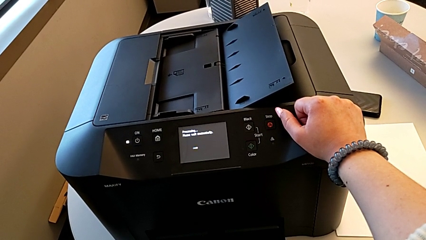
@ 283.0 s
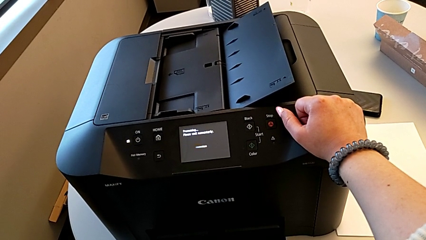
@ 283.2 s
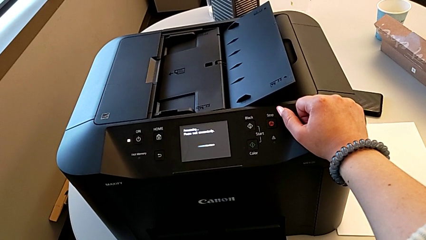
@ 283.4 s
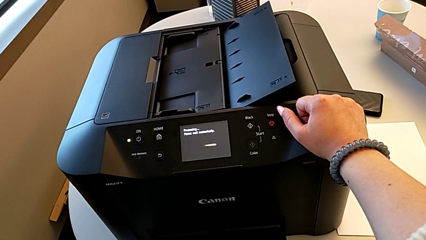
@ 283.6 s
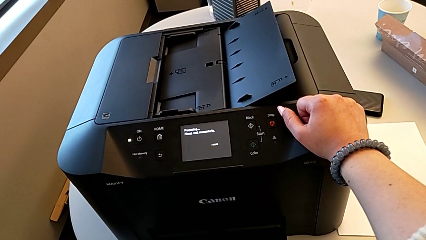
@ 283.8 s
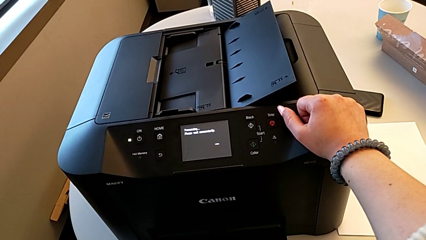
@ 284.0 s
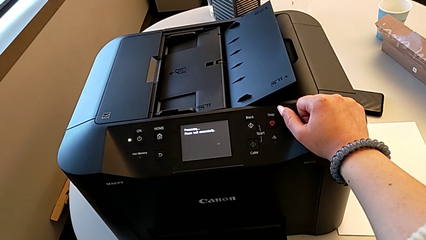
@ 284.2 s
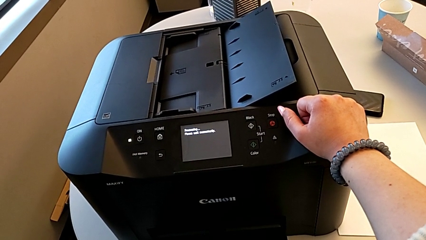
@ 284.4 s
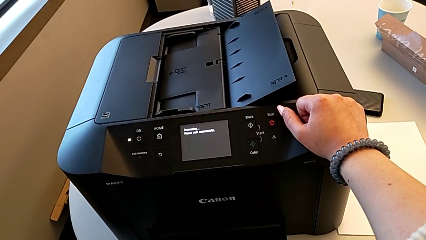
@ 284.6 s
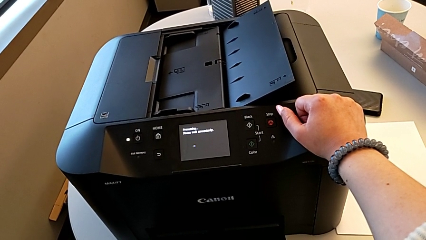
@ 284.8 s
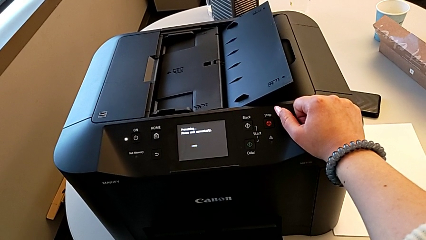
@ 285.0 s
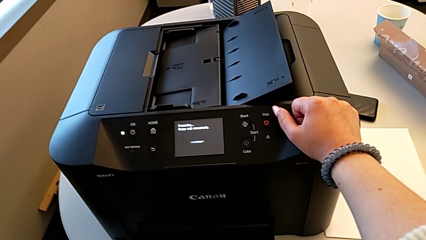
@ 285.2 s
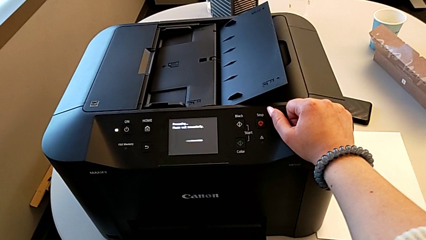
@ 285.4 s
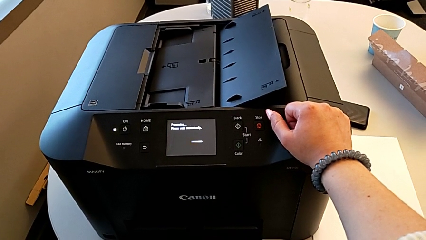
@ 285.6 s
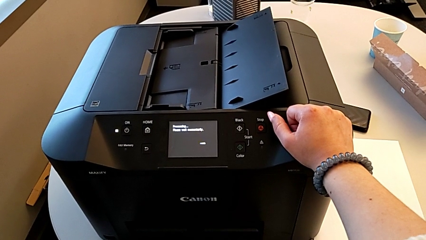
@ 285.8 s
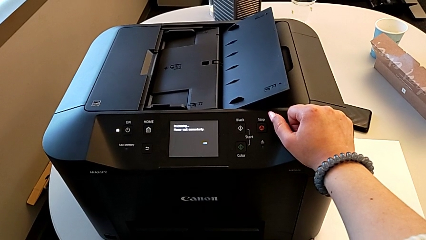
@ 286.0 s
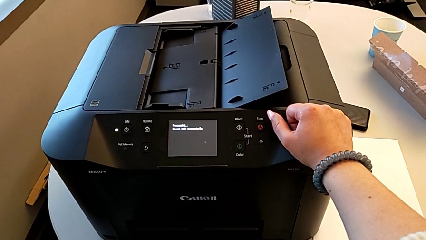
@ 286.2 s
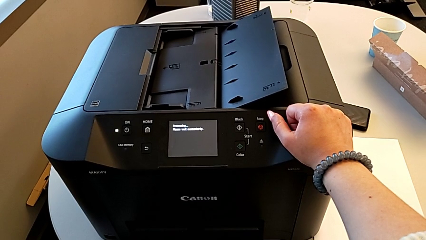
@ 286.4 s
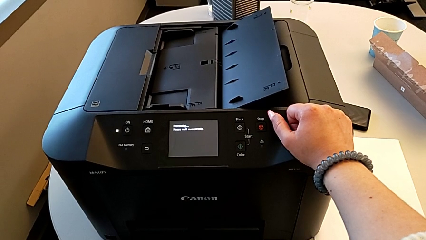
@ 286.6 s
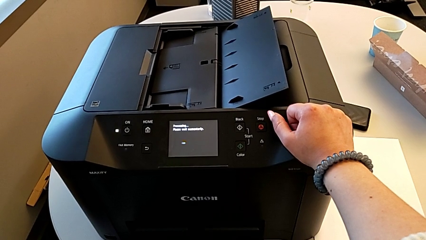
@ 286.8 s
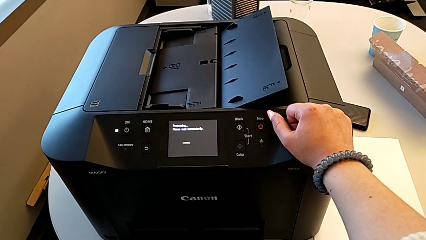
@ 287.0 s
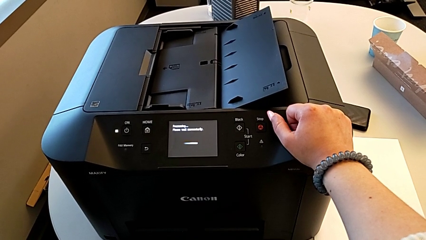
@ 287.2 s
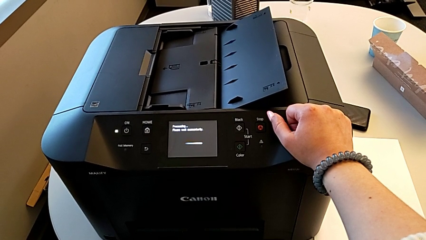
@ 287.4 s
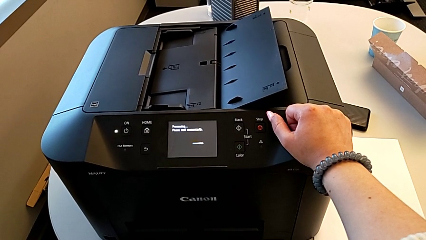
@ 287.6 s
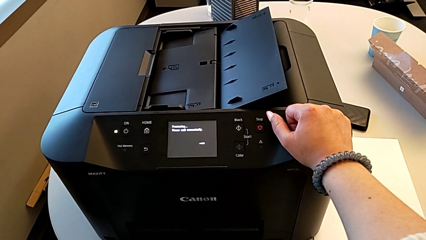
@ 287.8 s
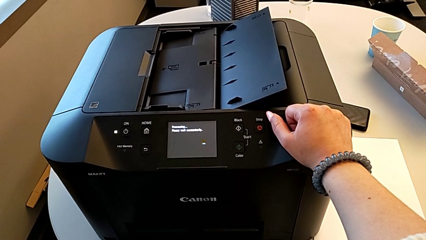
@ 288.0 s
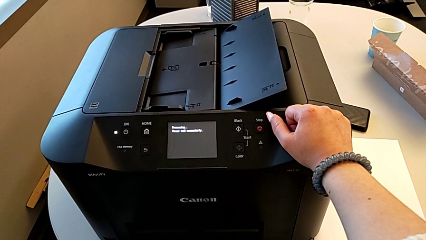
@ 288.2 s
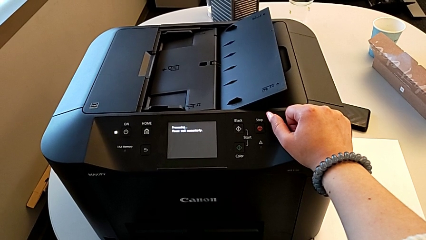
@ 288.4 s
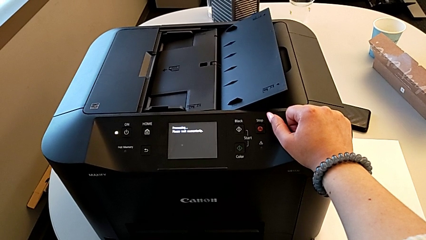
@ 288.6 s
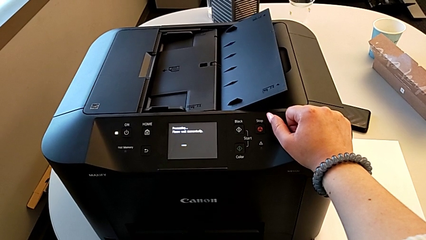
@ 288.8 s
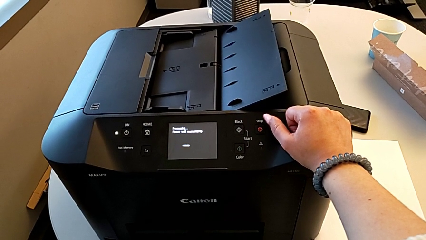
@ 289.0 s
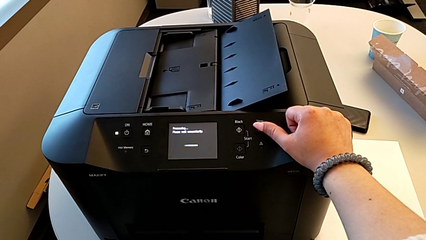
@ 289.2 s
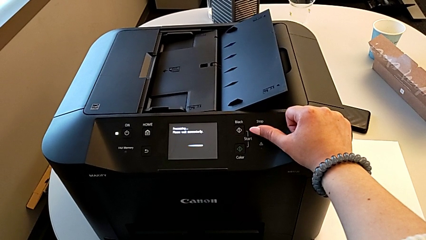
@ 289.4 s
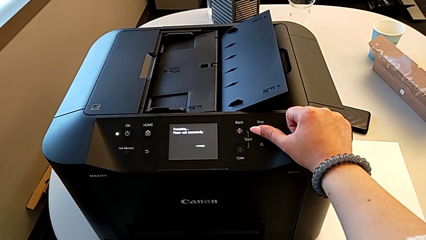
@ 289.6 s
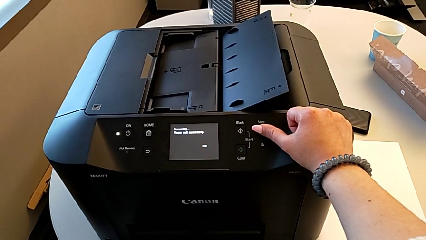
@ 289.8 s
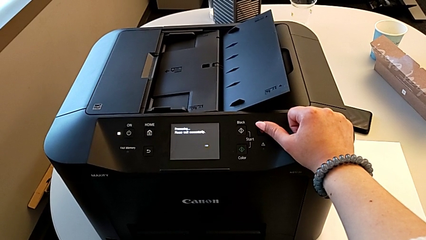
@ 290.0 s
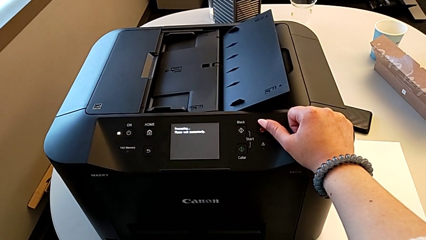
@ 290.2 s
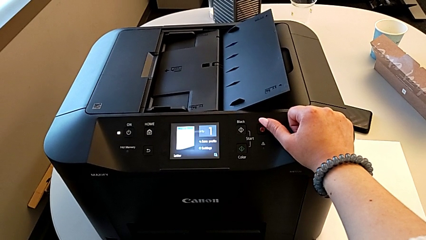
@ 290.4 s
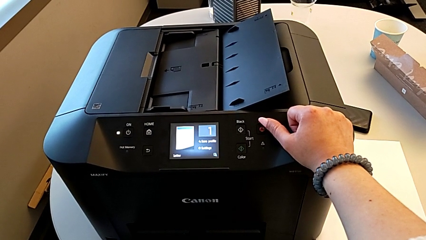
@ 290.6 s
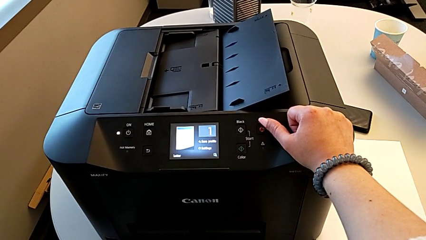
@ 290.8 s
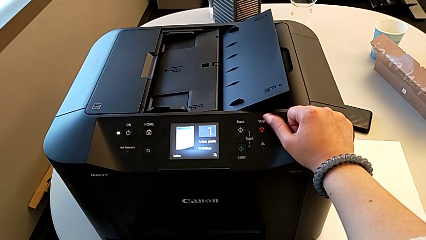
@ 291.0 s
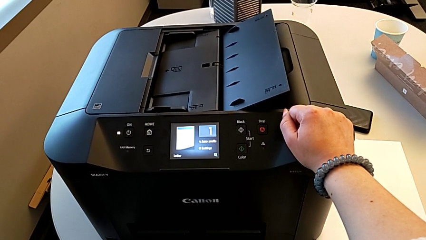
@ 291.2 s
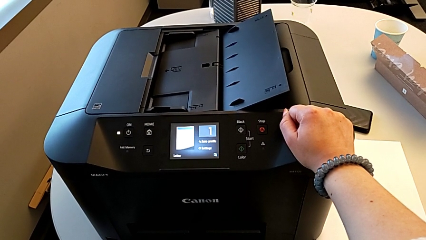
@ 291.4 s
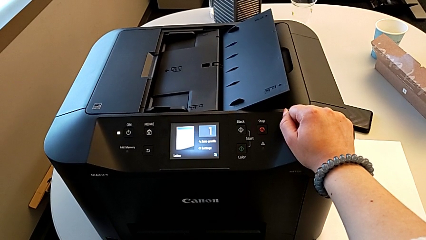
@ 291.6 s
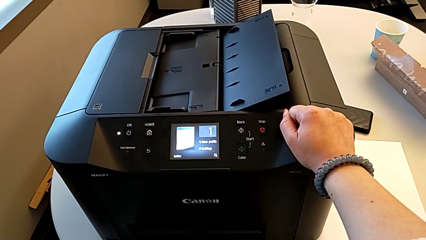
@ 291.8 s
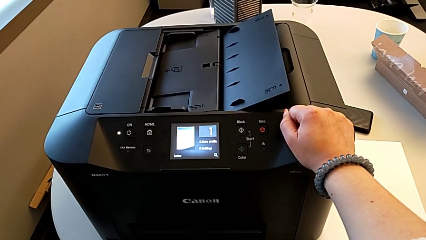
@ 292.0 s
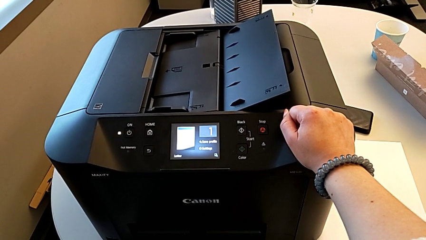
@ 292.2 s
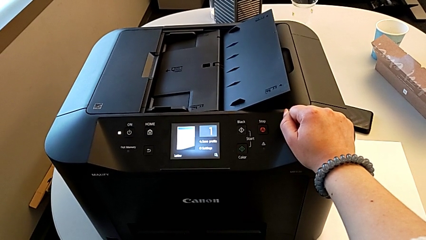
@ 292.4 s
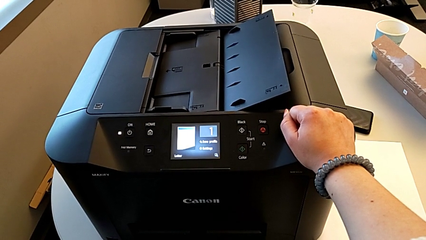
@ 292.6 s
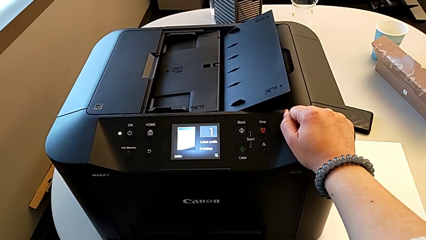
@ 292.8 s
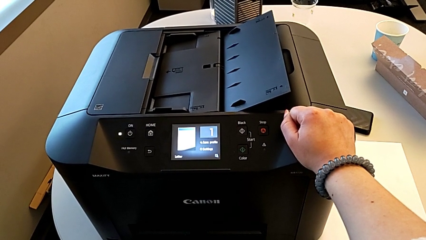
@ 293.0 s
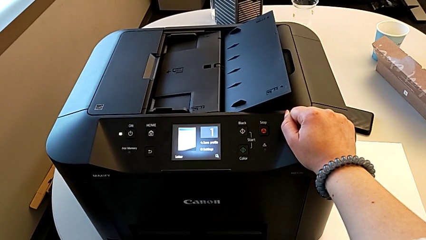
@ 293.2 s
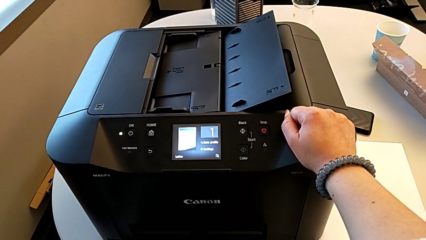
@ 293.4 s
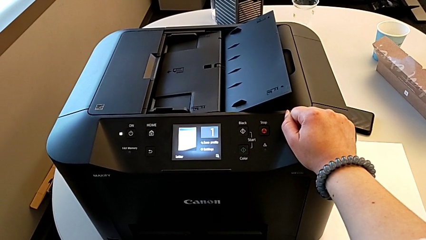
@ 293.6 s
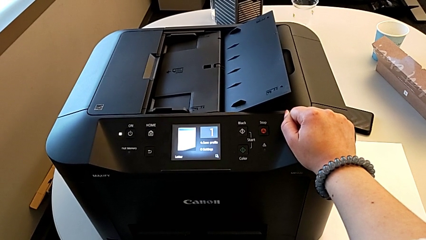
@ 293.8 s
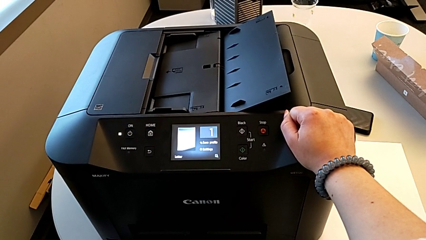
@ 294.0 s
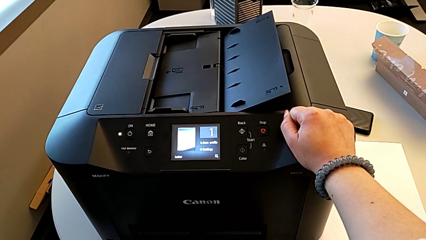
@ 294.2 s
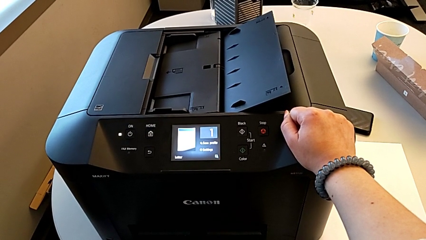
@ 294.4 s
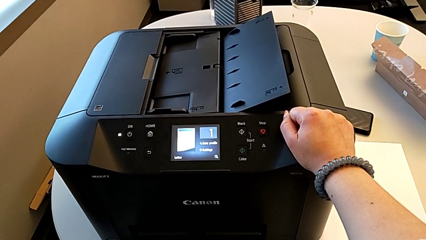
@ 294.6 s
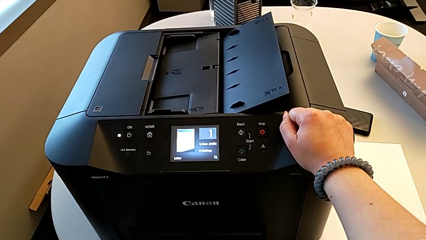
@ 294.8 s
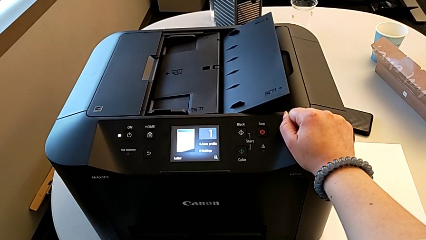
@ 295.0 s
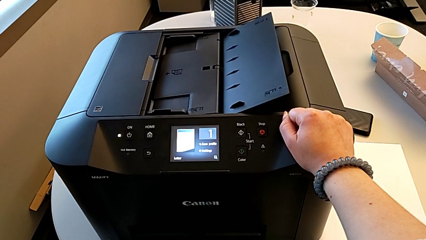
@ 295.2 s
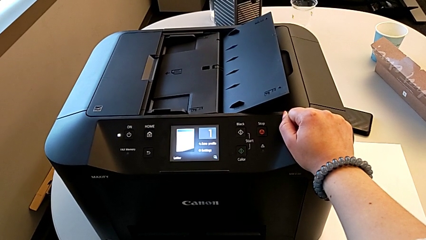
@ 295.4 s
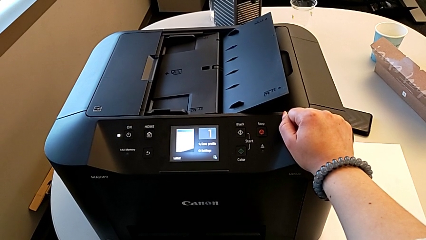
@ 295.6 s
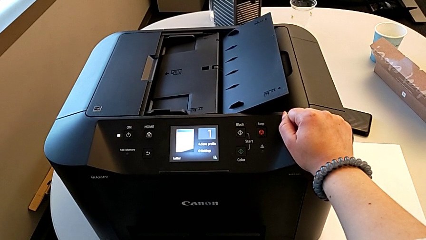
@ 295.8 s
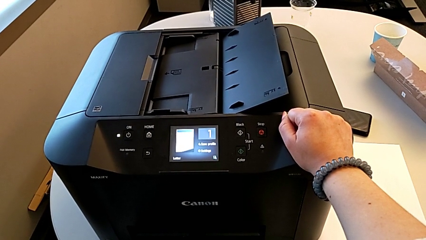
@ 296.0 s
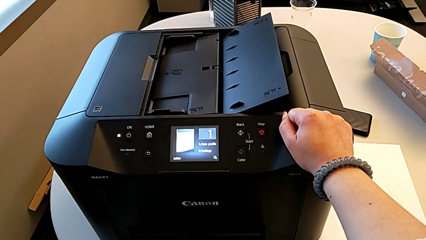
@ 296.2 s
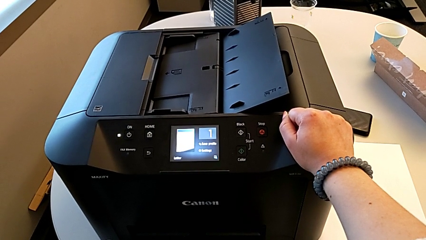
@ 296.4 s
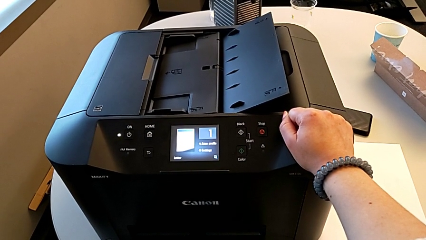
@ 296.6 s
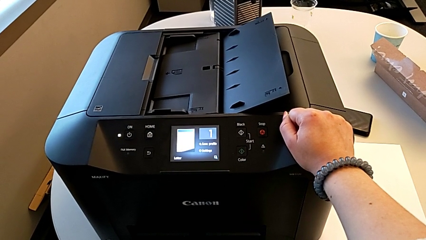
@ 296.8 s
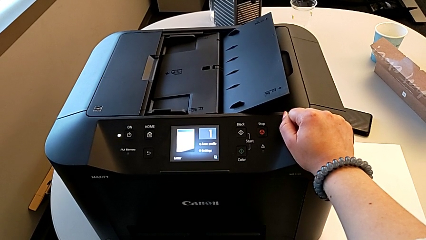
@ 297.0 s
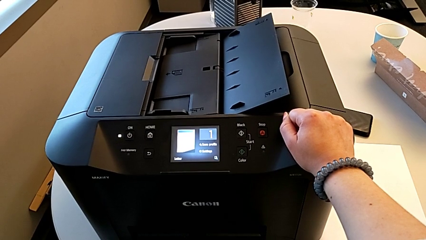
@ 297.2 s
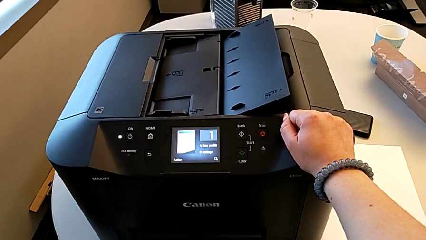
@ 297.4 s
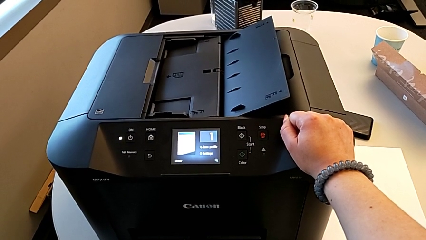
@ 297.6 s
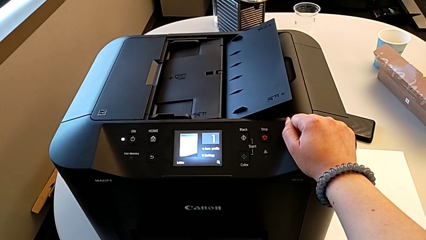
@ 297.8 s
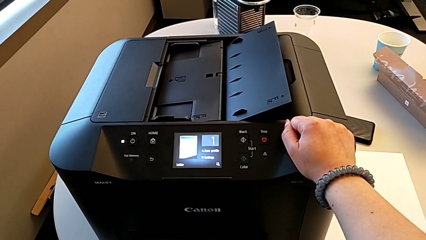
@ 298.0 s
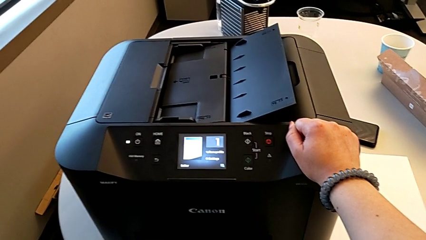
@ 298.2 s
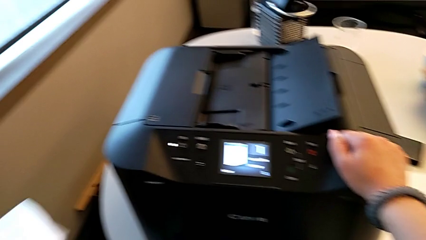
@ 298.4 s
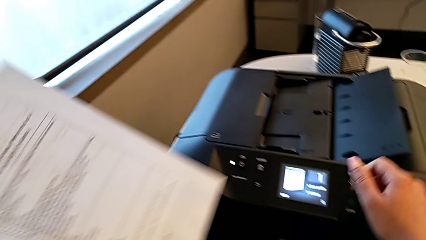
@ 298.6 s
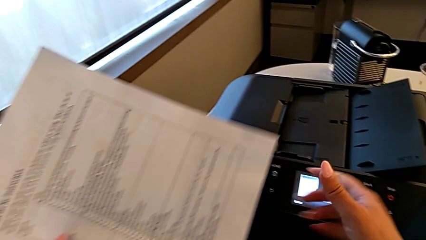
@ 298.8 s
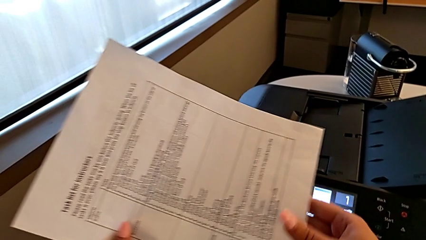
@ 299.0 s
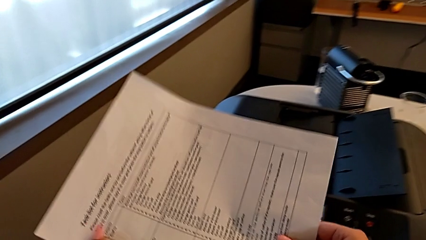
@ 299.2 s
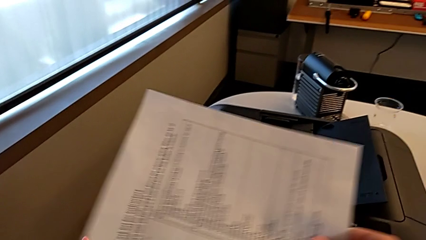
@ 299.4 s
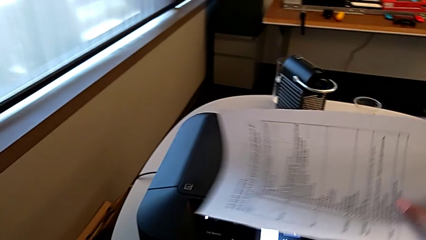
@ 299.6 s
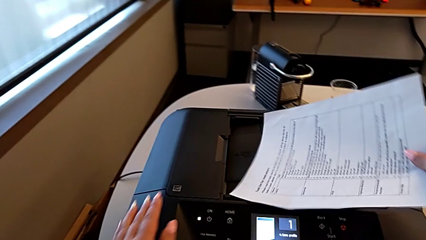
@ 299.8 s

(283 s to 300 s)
The camera wearer is copying. They grab the paper stack.
